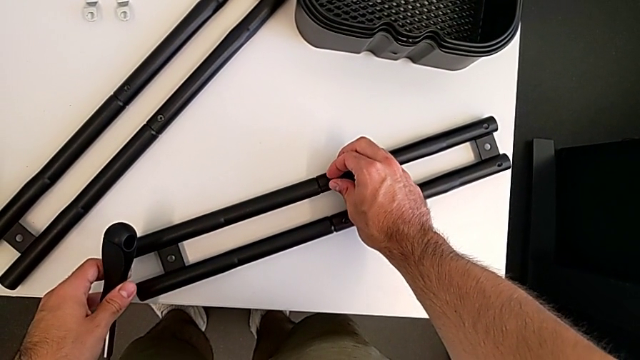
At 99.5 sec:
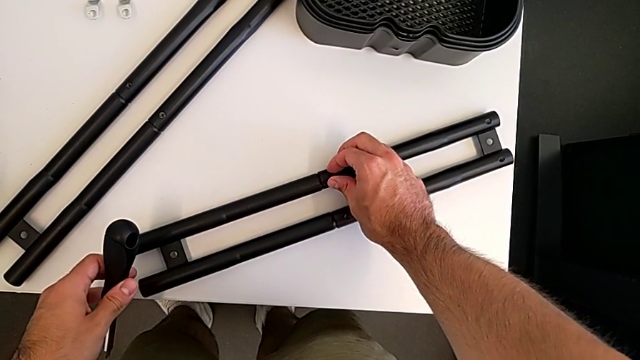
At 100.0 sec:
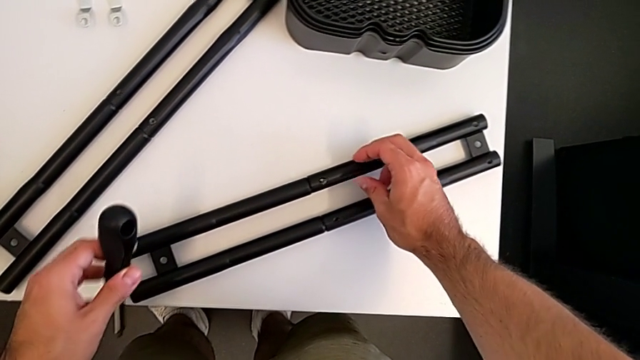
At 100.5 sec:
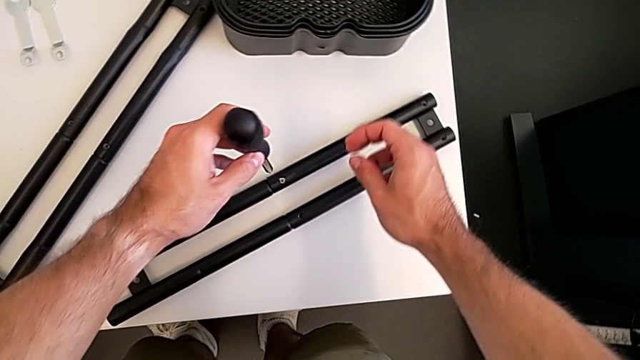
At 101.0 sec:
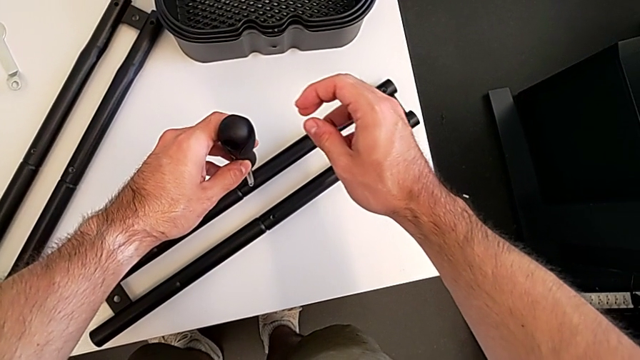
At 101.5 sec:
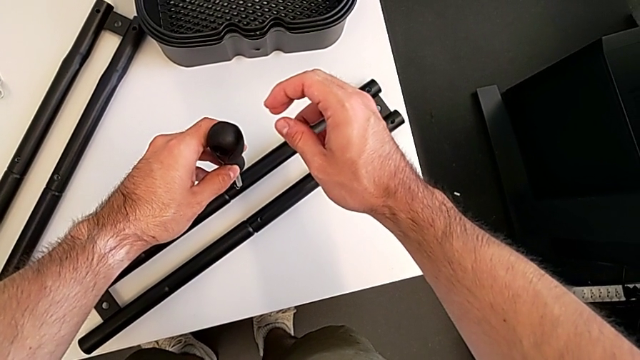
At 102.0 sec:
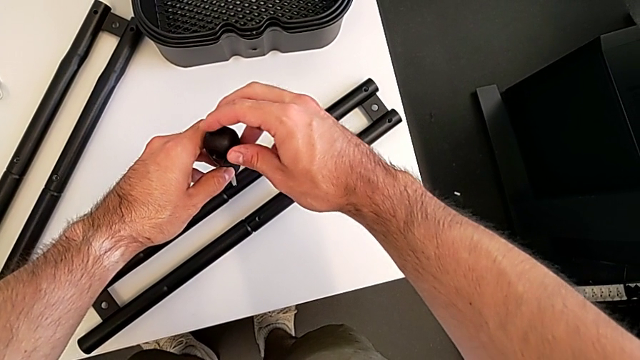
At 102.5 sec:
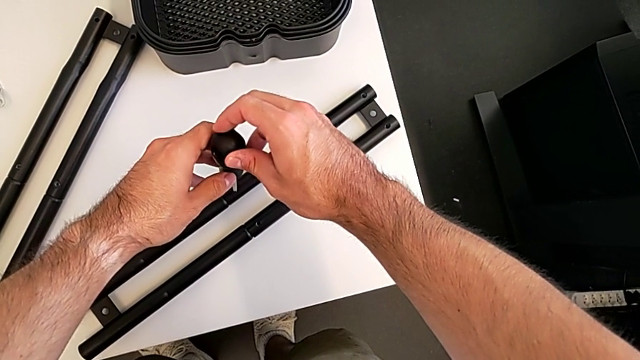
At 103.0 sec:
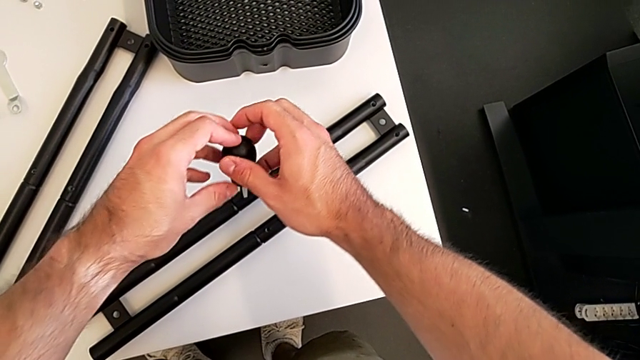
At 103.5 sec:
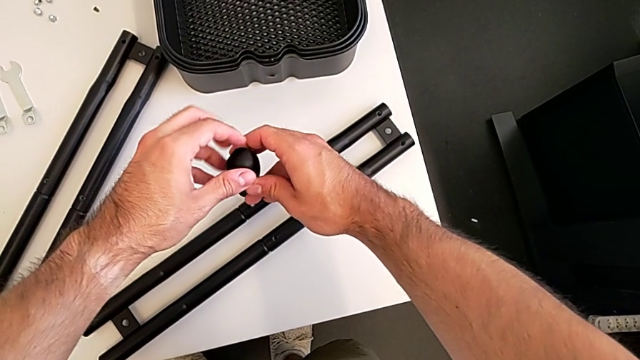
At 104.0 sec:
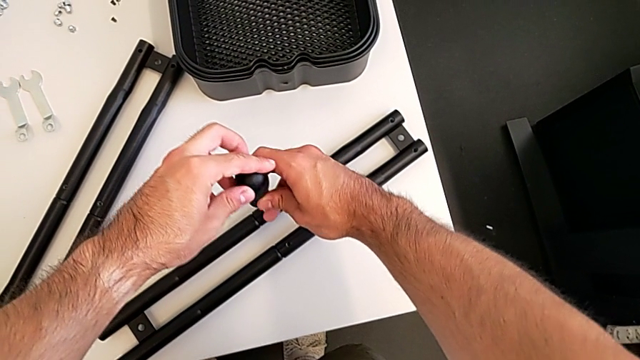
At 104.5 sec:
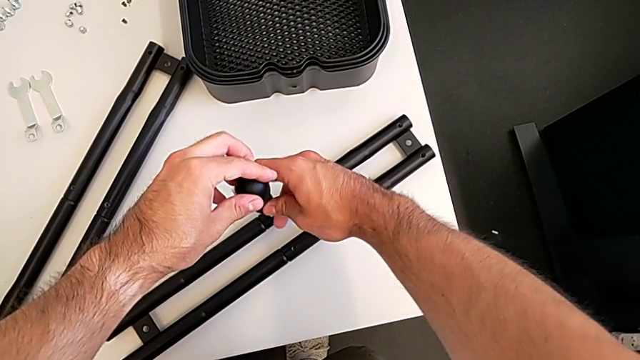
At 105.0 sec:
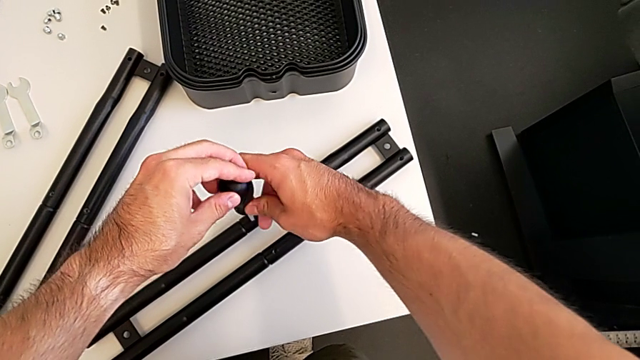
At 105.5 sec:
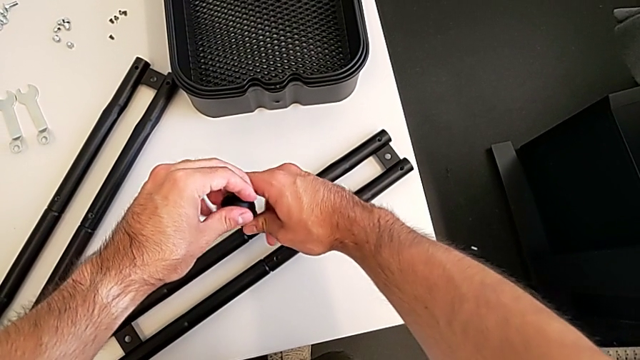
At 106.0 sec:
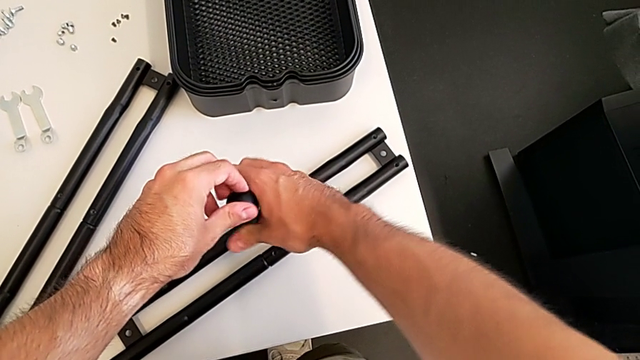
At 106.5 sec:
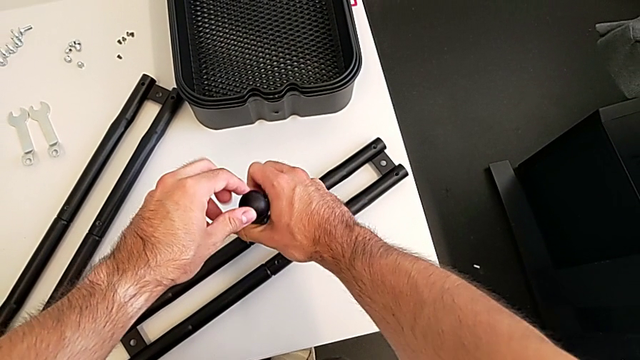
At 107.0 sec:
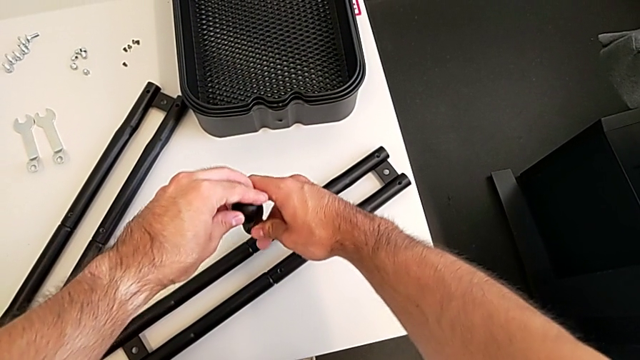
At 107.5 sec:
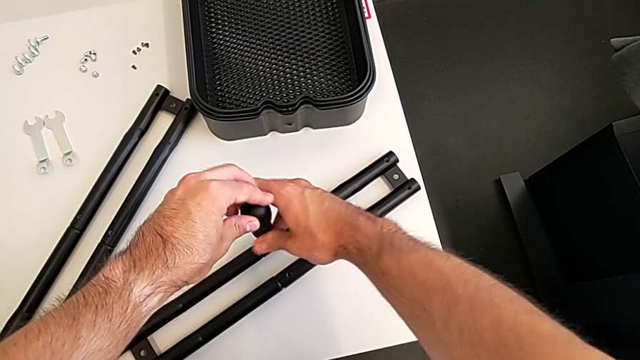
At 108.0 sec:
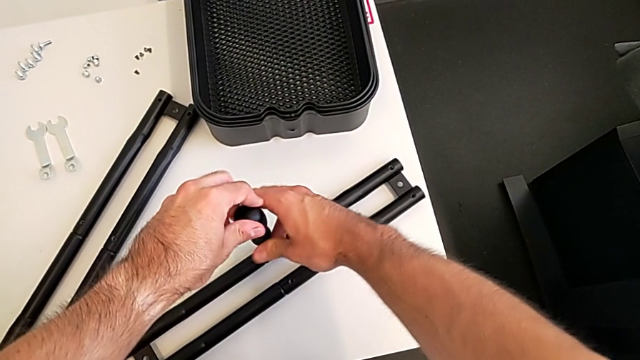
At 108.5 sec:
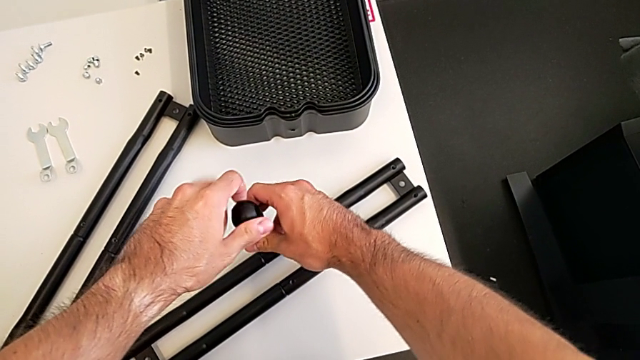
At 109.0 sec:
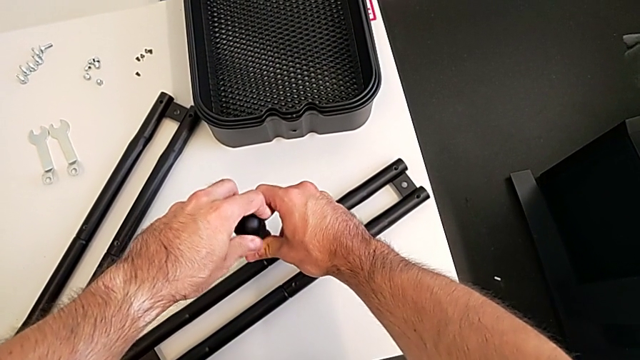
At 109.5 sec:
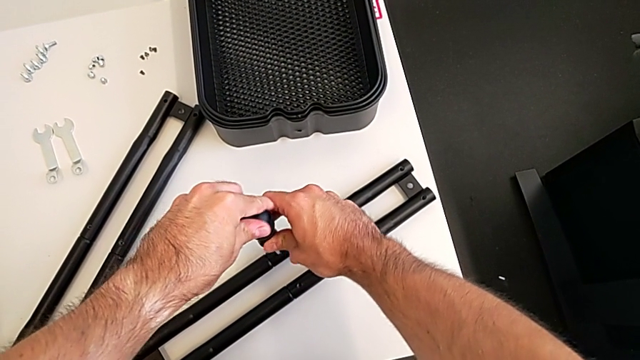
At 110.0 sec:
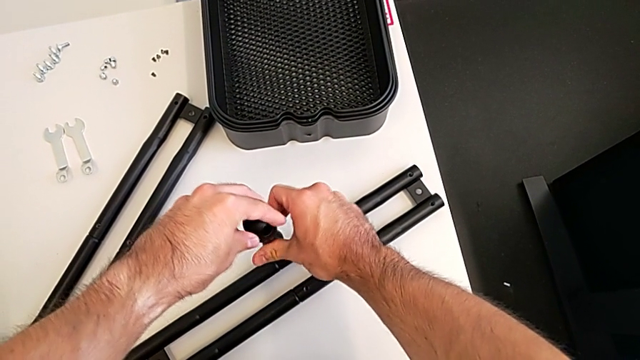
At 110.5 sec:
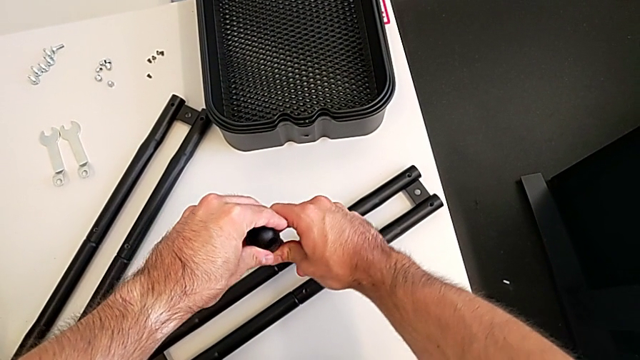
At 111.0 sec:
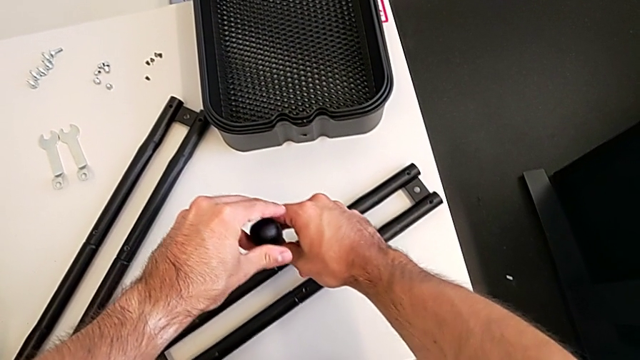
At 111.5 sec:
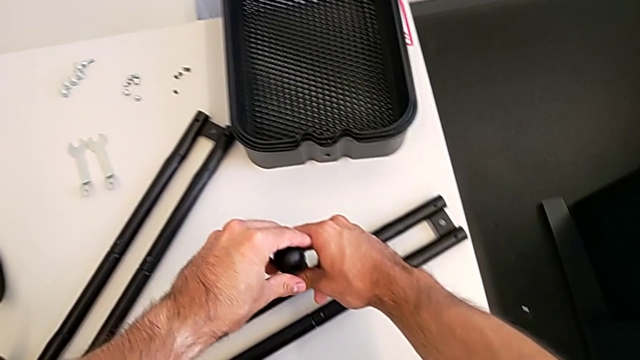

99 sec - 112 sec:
The camera wearer is assembling the two side half frames. They insert the screwdriver and screw the leg.

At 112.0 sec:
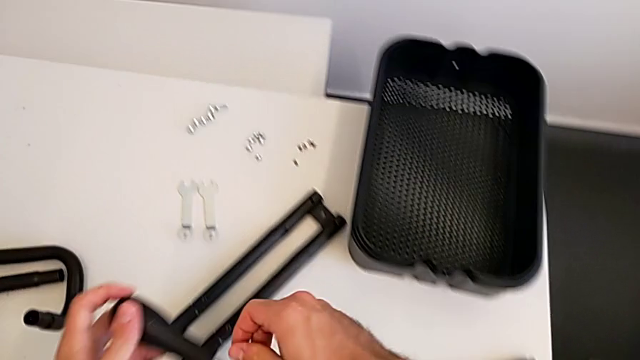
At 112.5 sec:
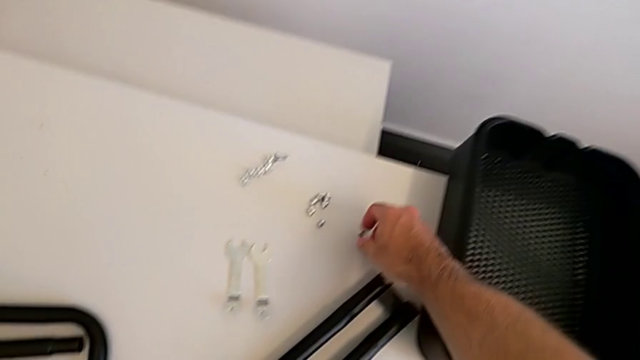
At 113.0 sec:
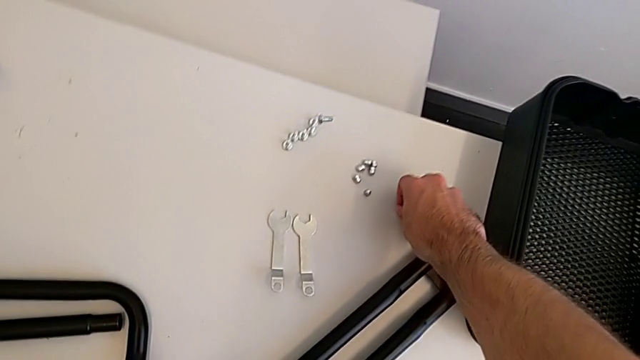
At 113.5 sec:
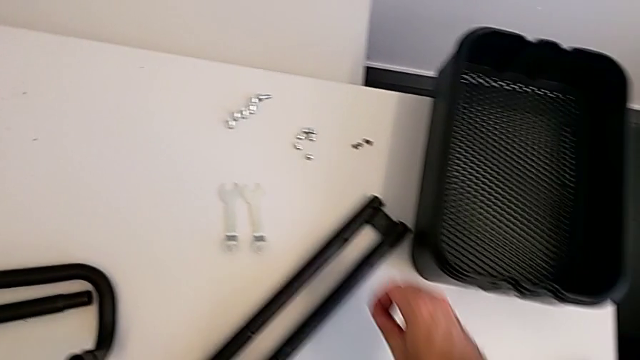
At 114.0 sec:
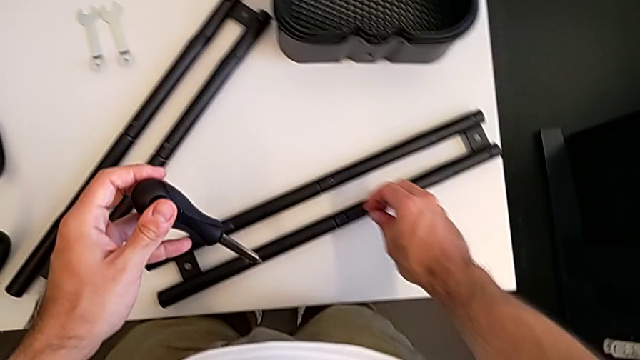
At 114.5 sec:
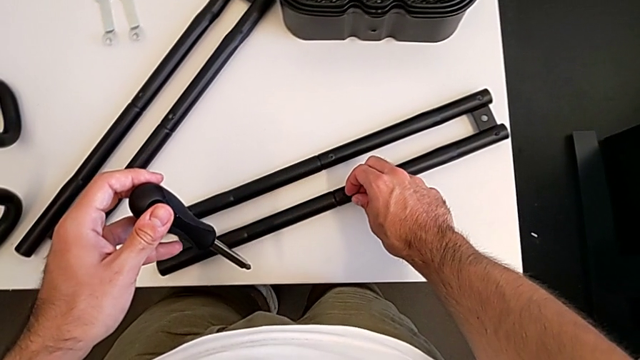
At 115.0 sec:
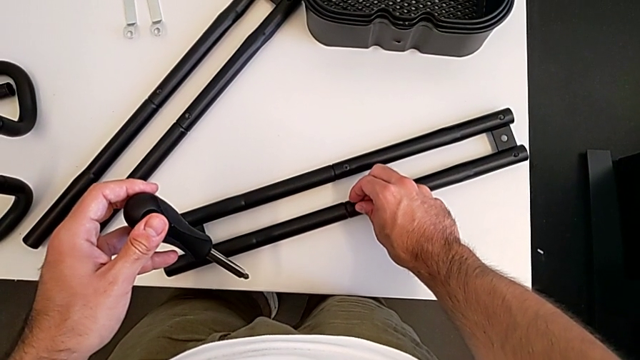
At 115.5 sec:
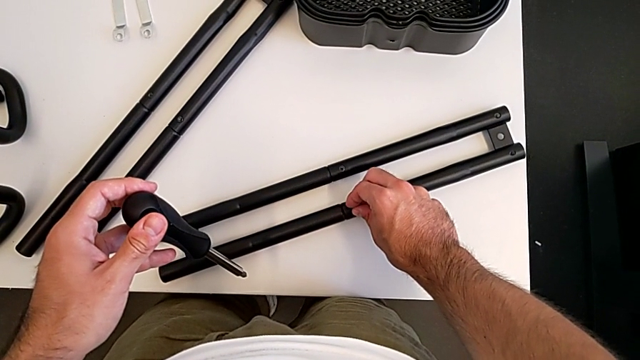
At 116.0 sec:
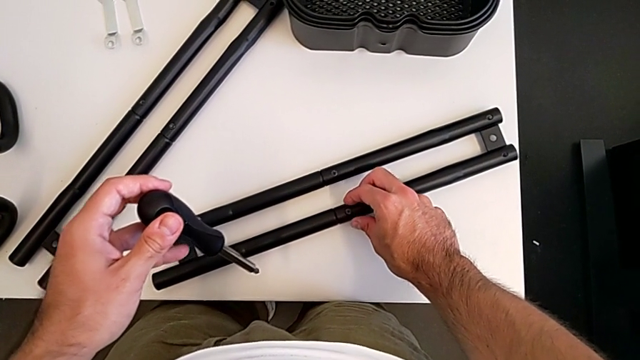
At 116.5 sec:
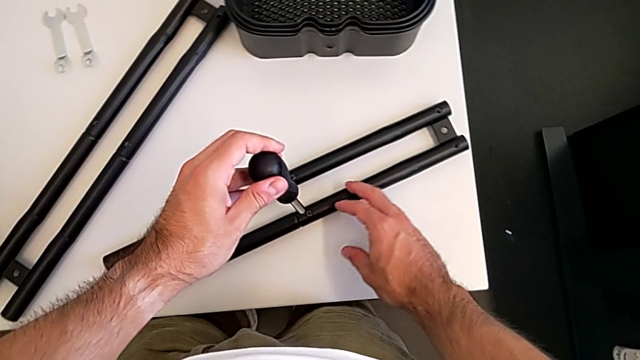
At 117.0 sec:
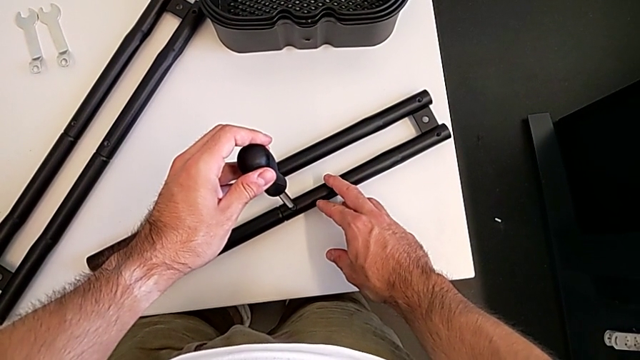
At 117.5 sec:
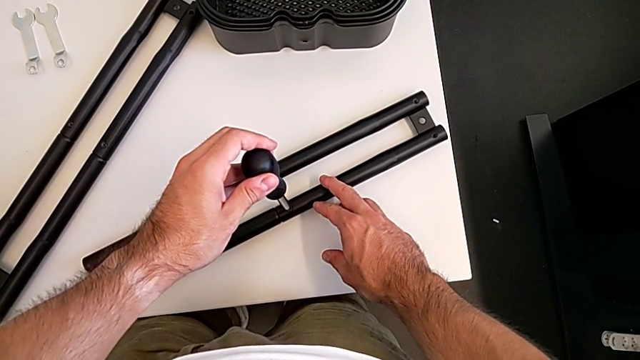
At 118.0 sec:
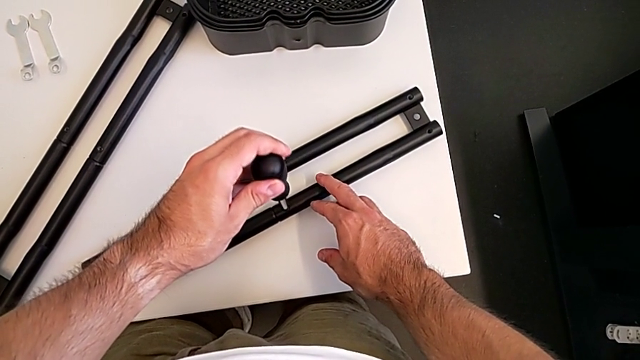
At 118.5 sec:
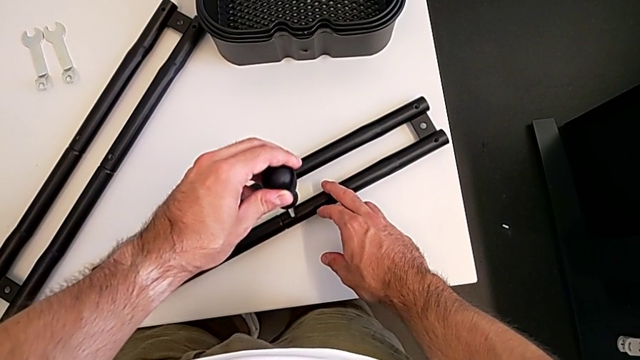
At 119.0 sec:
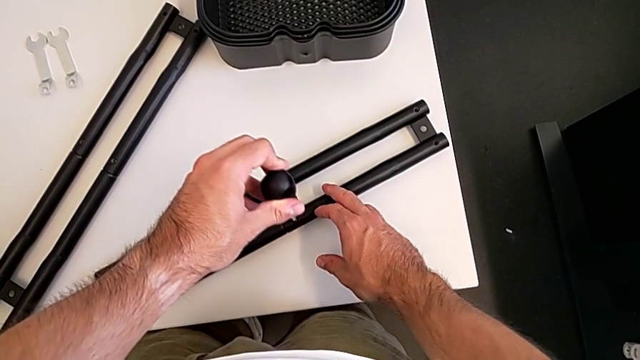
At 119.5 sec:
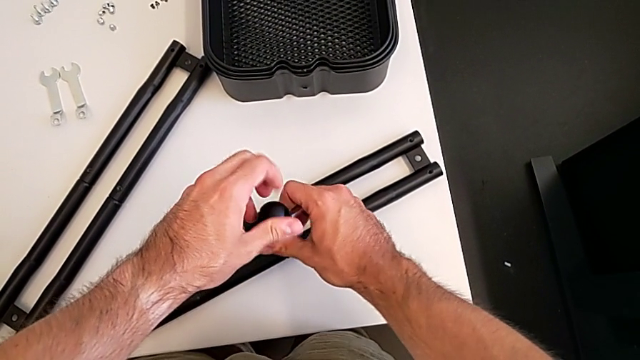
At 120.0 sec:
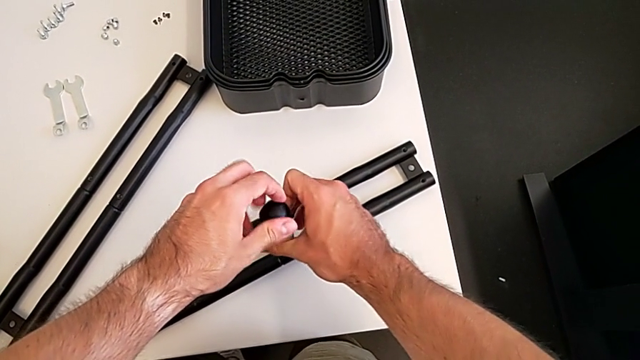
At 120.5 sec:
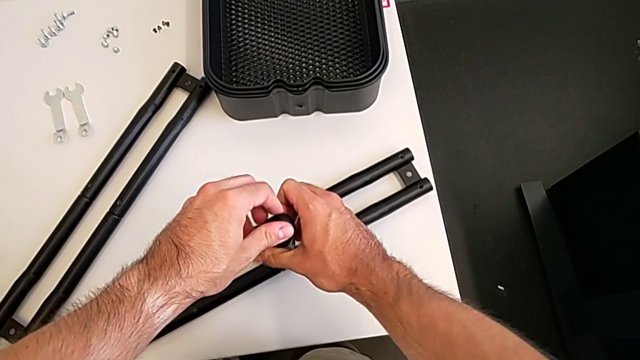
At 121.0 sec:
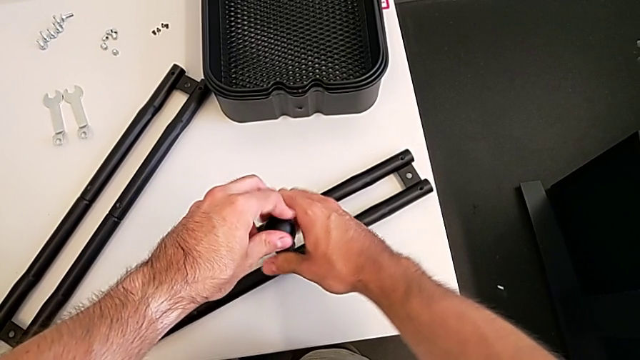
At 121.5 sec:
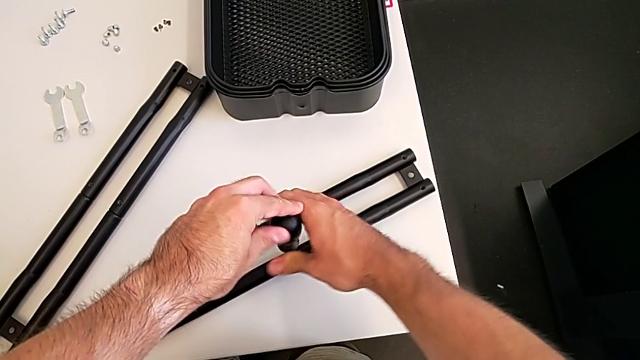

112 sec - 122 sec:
The camera wearer is assembling the two side half frames. They grab the fourth screw, insert it, insert the fourth screwdriver and begin to screw the leg.
